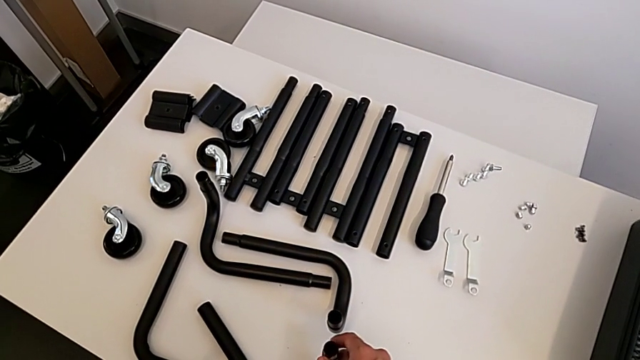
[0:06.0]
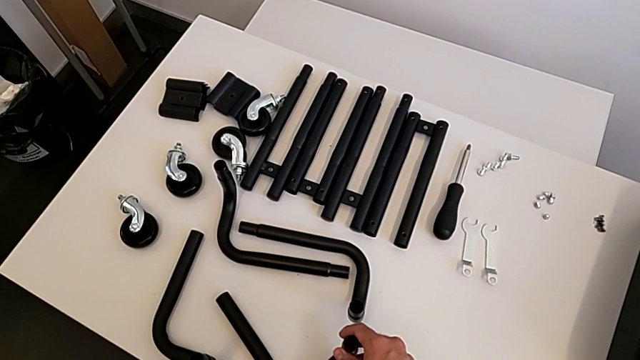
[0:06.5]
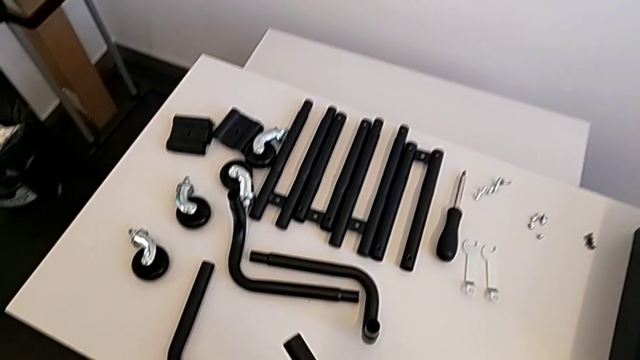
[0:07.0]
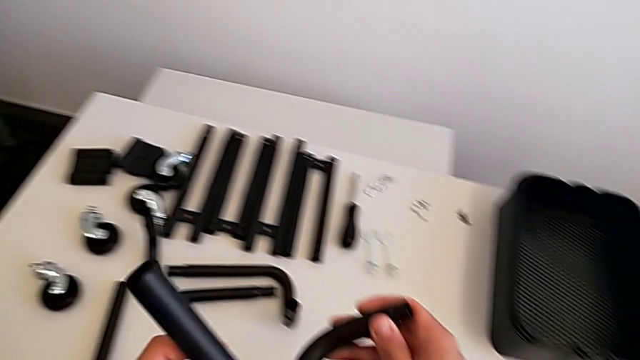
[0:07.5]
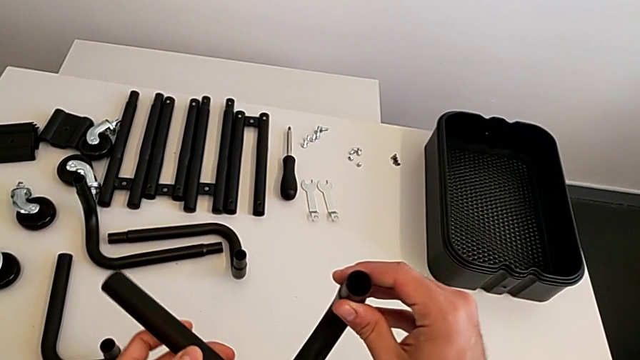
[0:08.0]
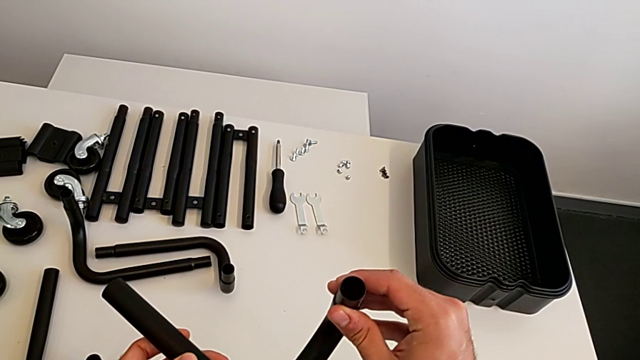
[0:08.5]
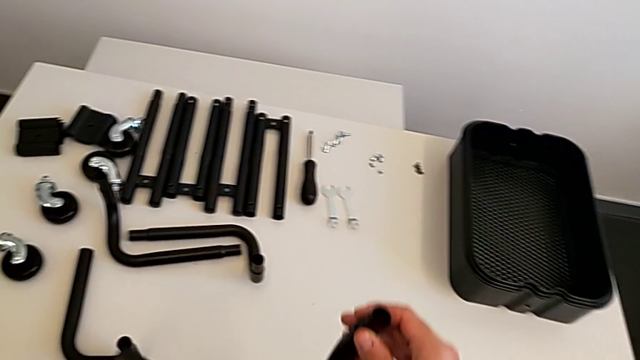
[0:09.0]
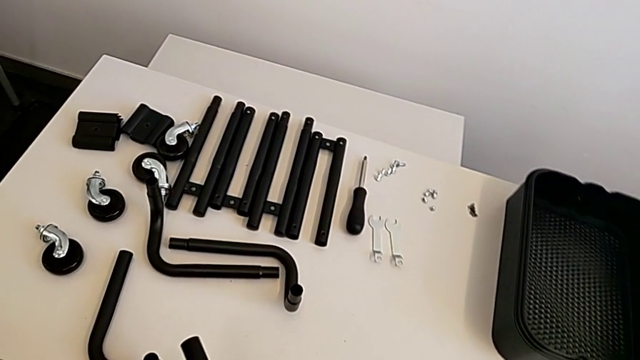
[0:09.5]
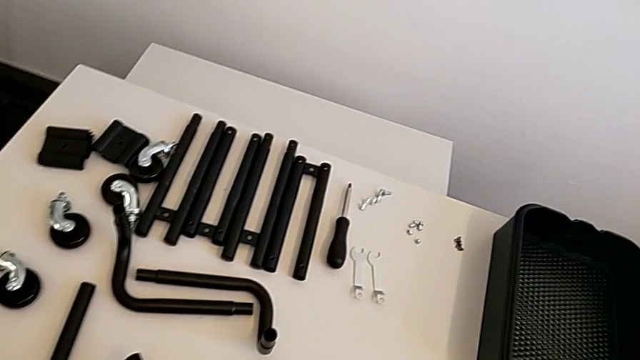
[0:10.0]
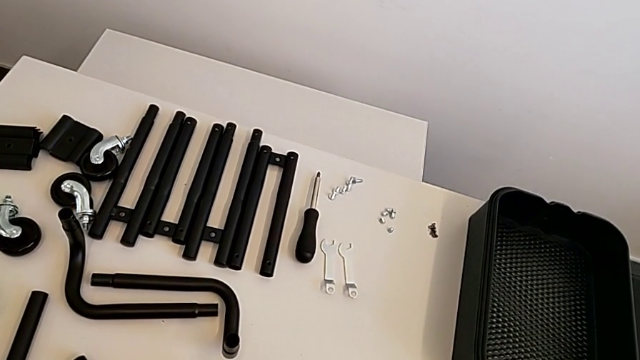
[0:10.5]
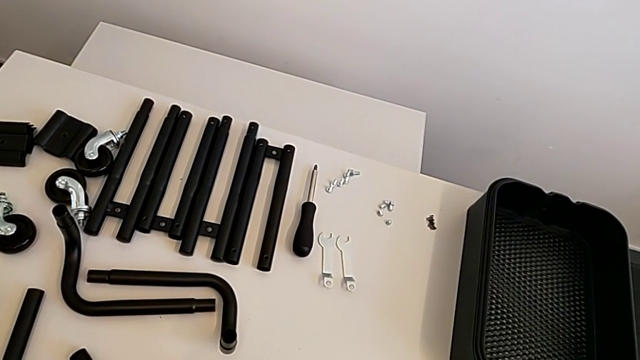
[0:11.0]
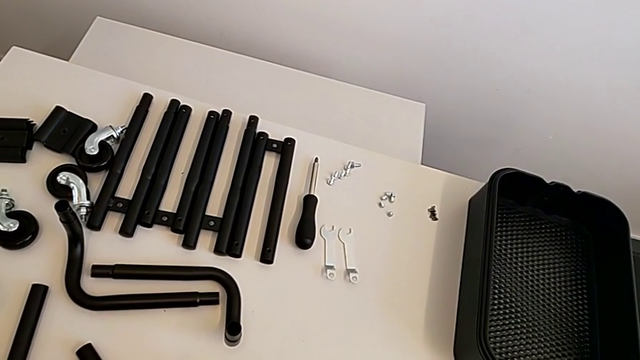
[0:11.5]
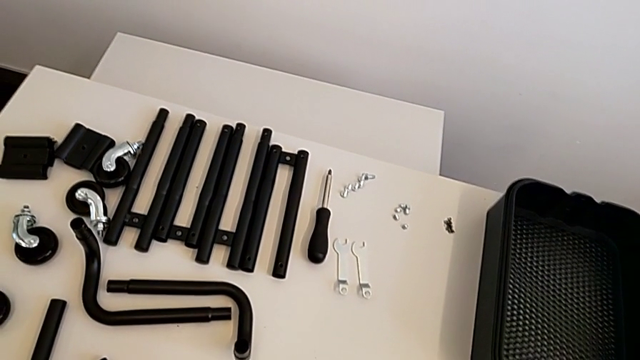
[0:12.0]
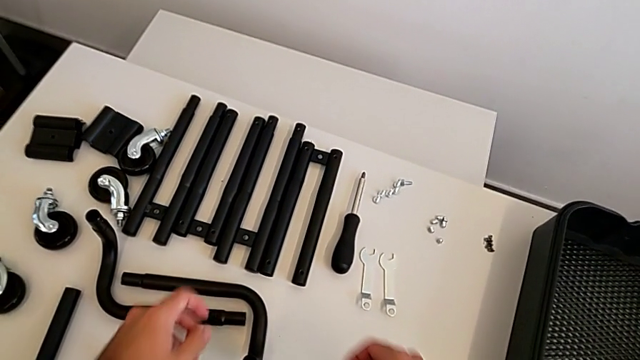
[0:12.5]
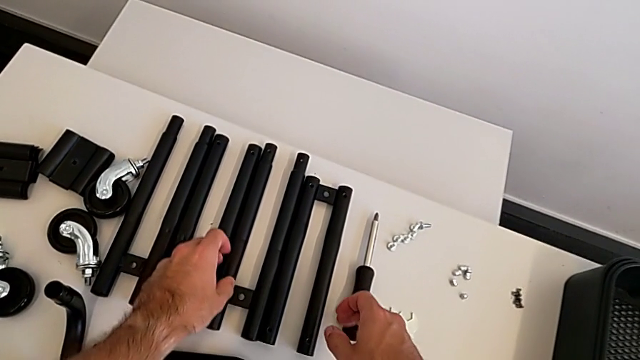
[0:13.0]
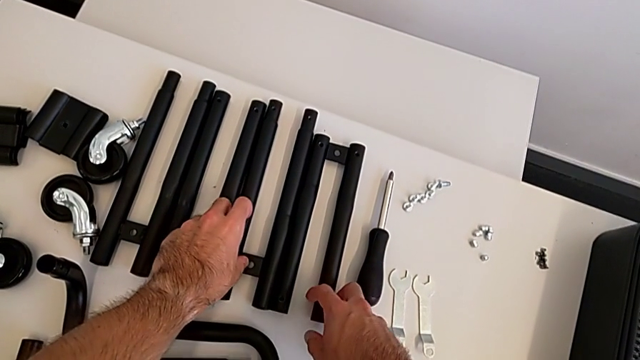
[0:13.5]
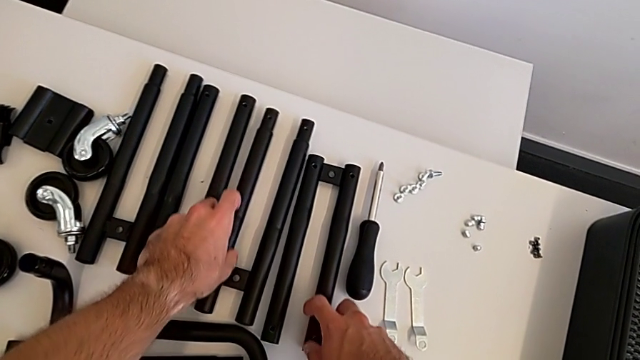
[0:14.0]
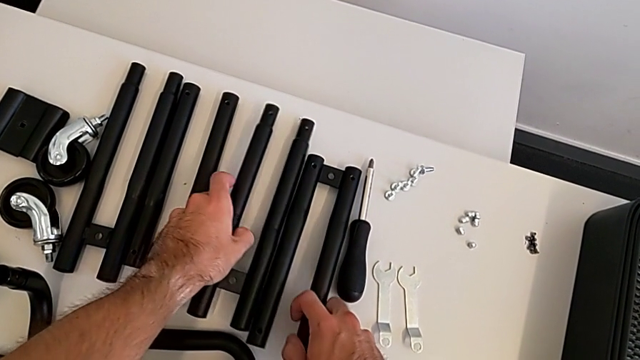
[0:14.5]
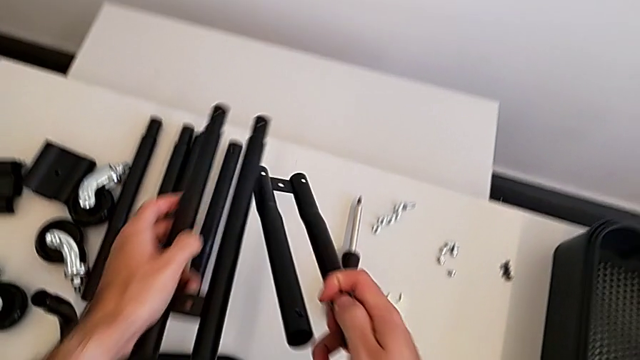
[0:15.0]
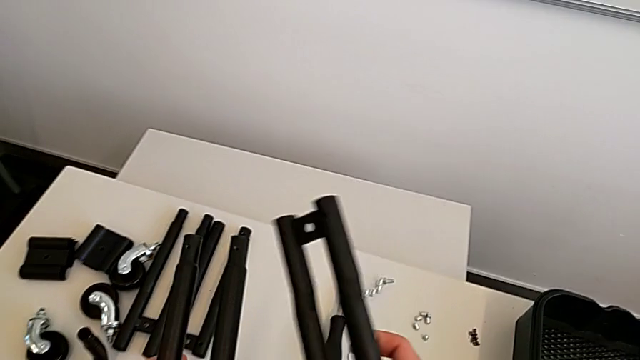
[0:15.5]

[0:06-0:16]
The camera wearer is assembling the two side half frames. They wrongly grab the base frame, grabbing the leg of the base frame, and lift the first frame, rotating the base frame. They place it and grab the first leg.

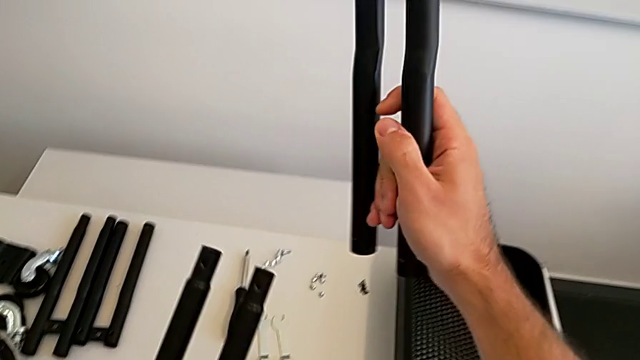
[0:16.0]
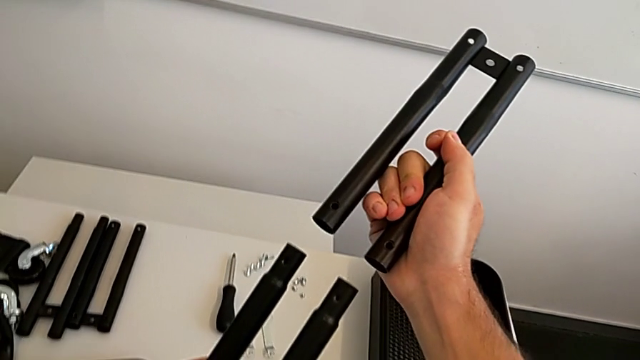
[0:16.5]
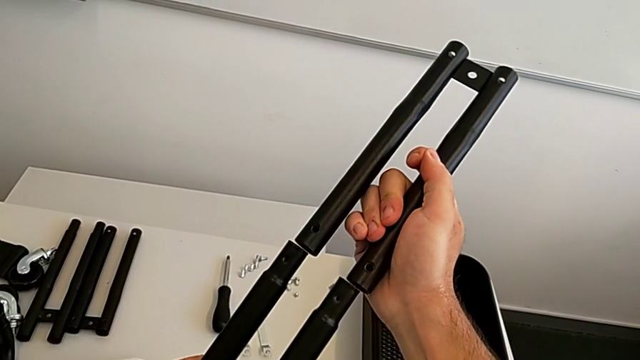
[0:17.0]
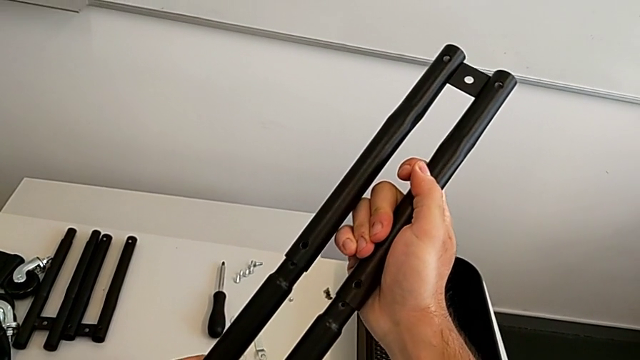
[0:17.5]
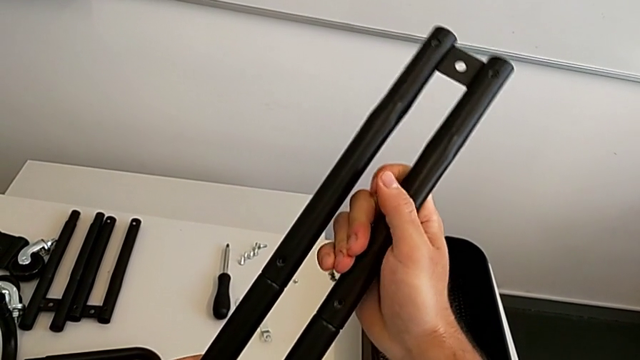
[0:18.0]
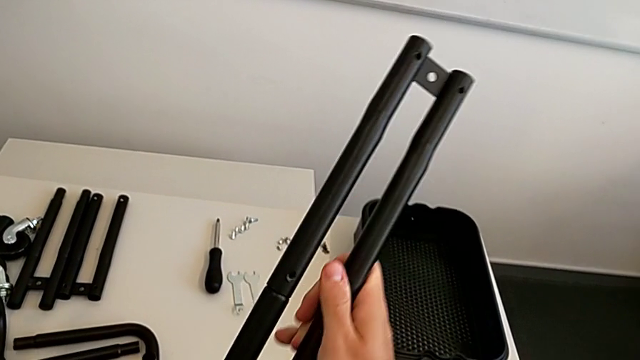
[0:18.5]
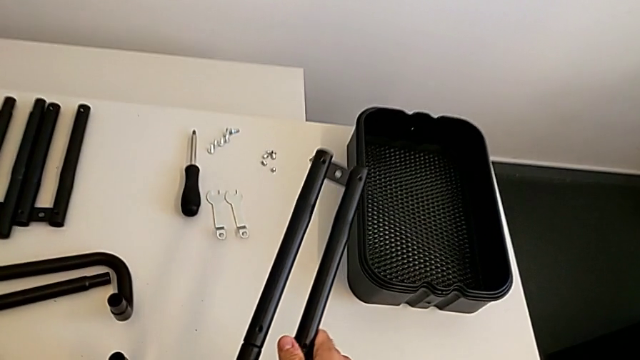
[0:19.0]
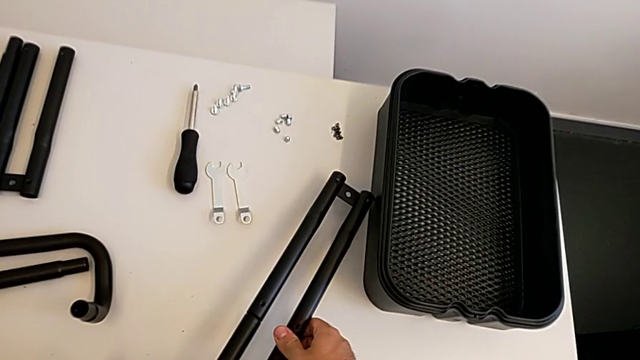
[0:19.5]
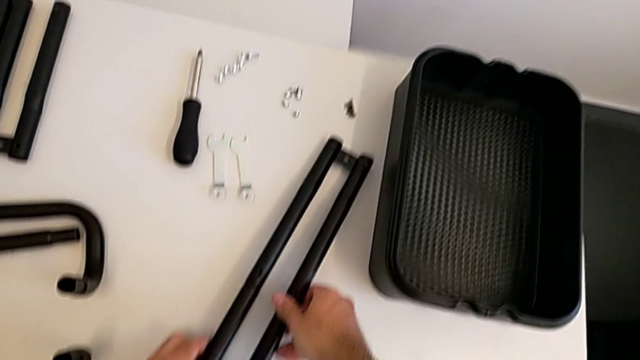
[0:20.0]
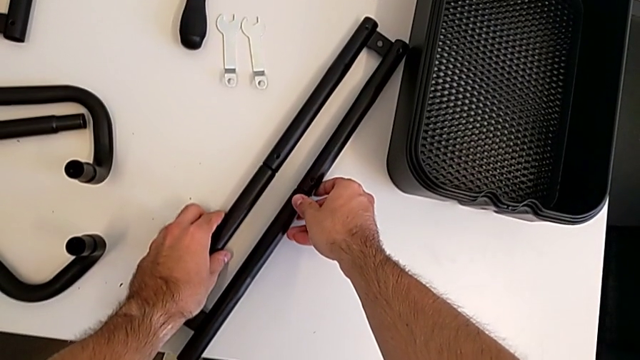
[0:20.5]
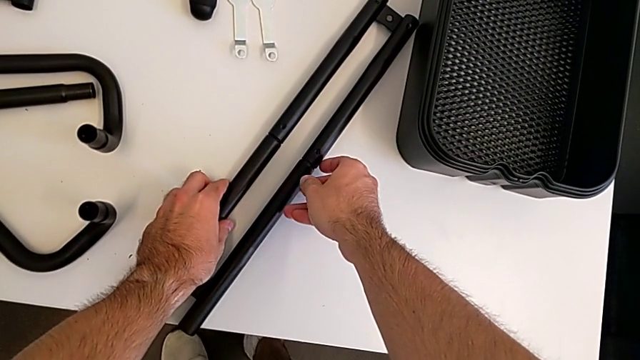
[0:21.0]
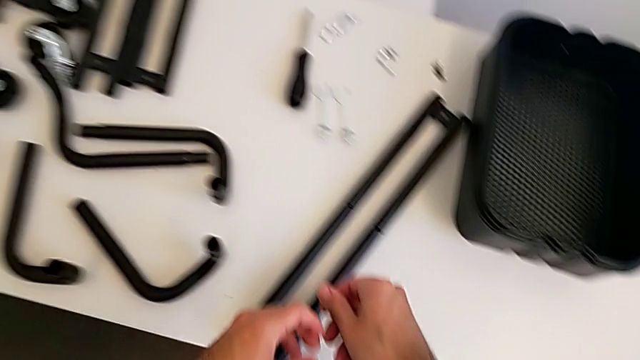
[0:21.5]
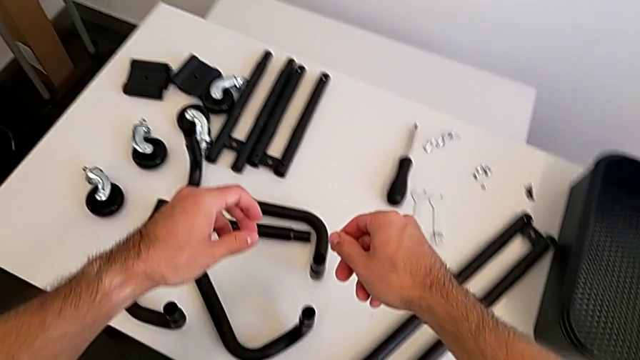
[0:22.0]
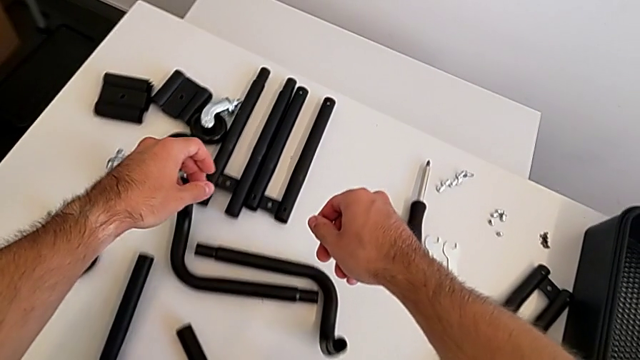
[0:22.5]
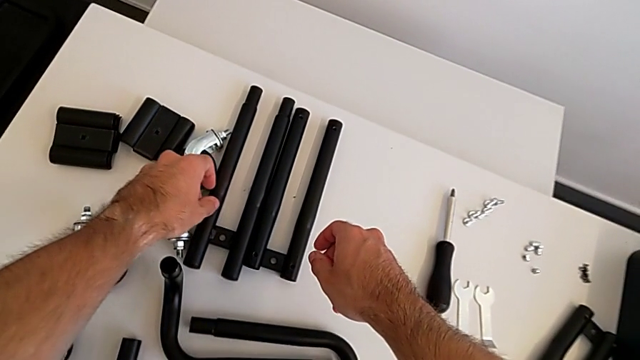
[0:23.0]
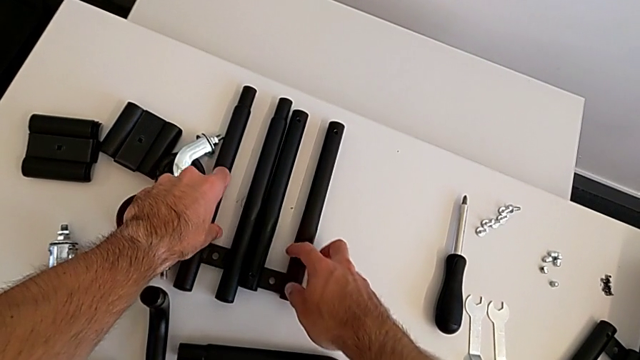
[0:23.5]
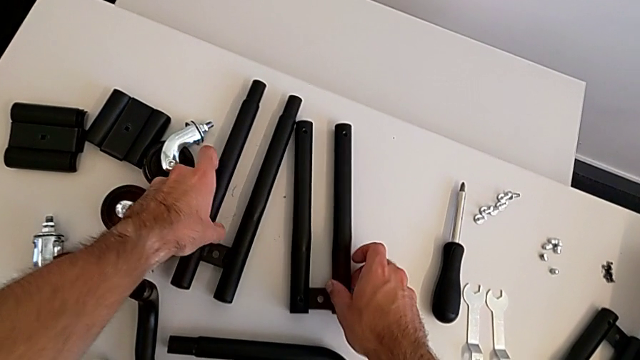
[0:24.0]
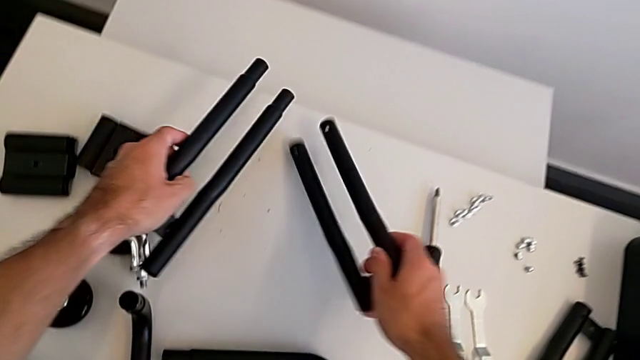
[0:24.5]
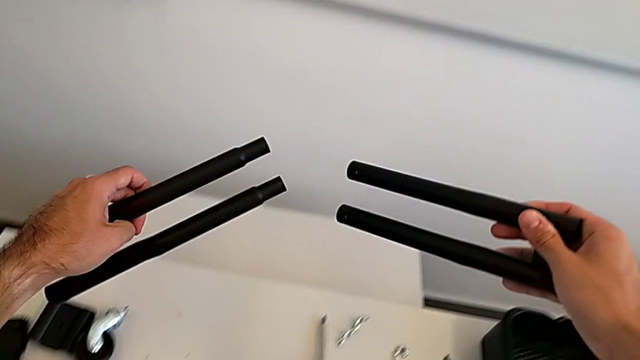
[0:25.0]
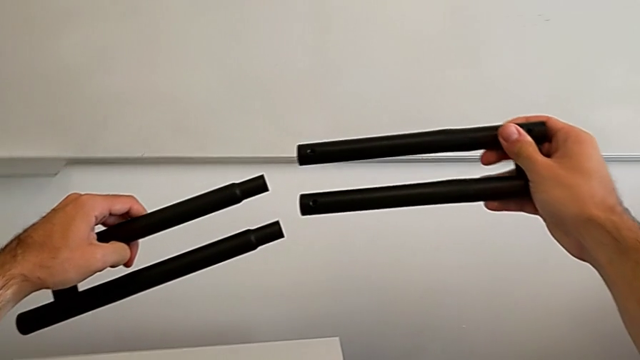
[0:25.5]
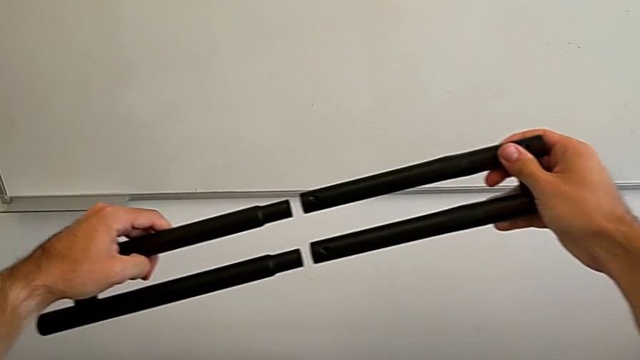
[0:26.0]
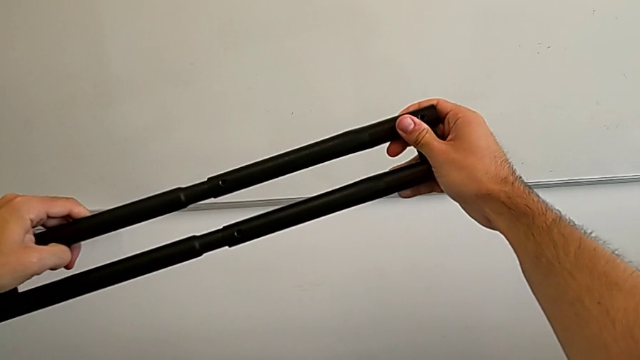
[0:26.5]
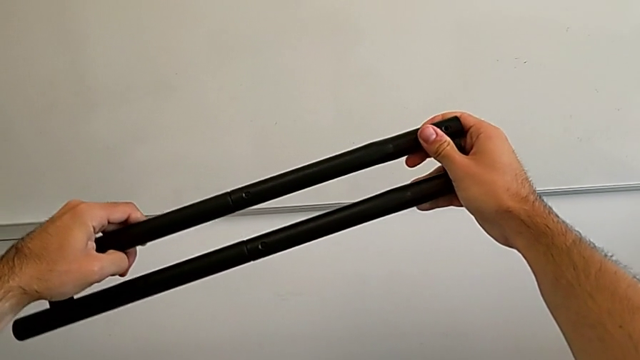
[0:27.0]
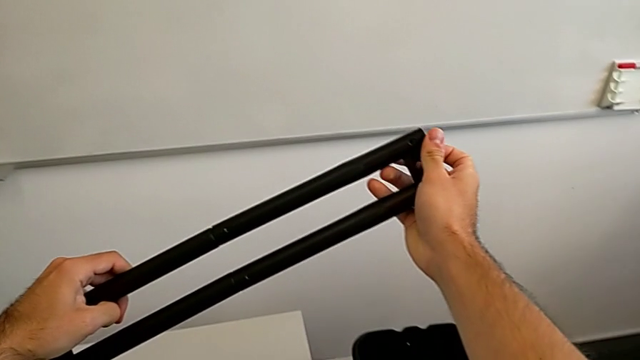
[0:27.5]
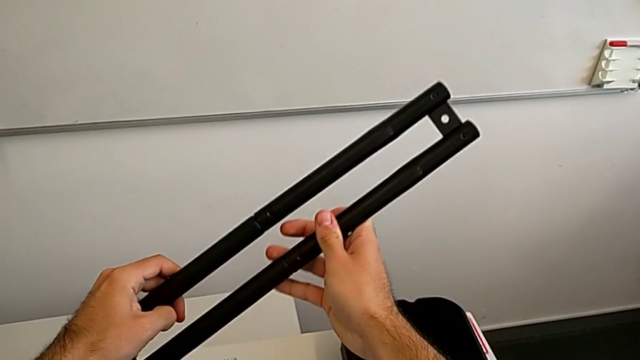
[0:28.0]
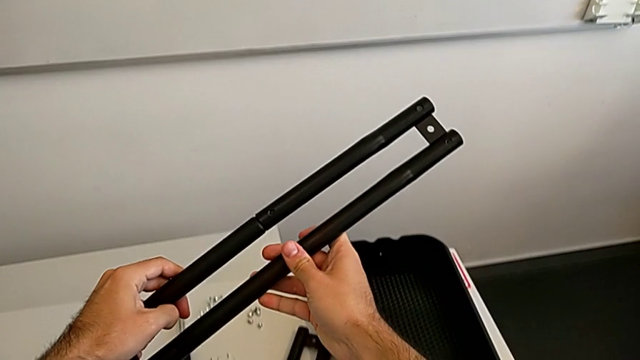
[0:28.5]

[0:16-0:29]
The camera wearer is assembling the two side half frames. They stack the first leg, place it, grab the second leg, lift it and wrongly align the leg, aligning the side half frame the wrong way.
